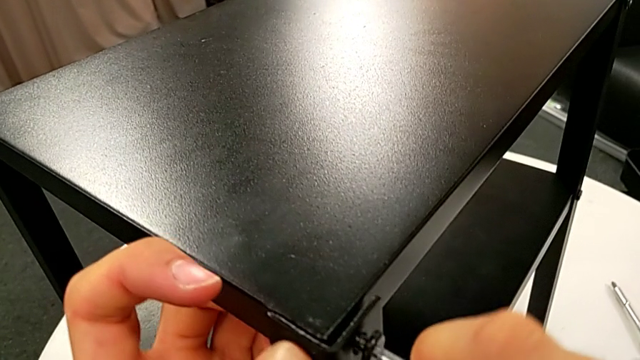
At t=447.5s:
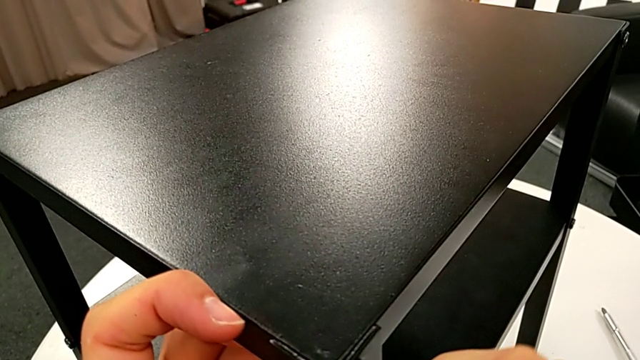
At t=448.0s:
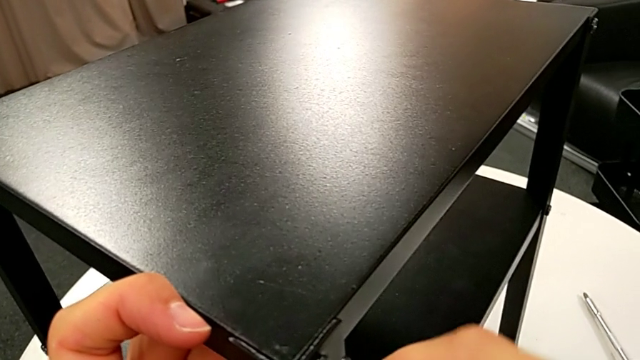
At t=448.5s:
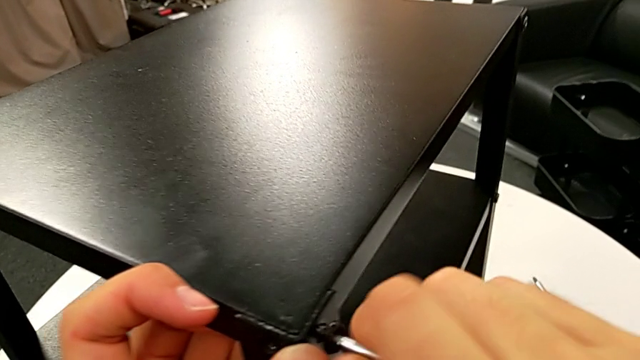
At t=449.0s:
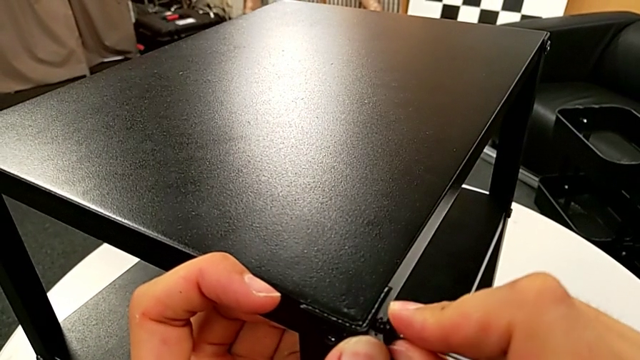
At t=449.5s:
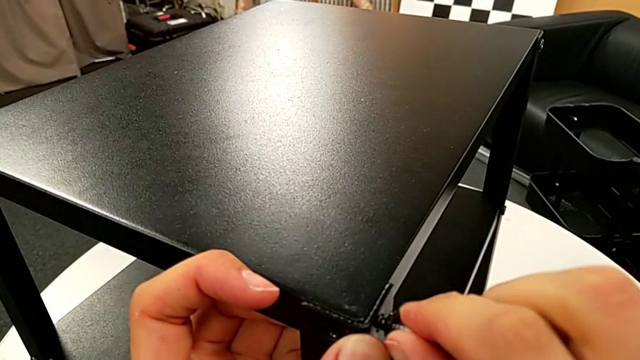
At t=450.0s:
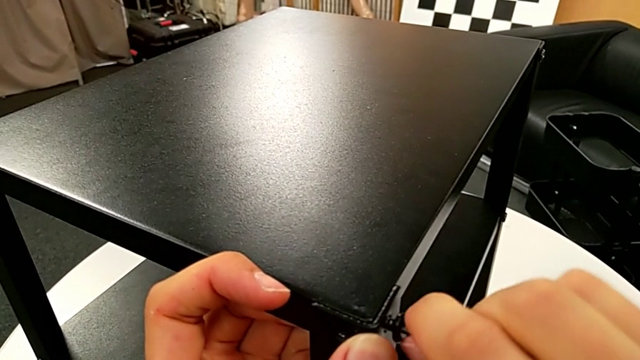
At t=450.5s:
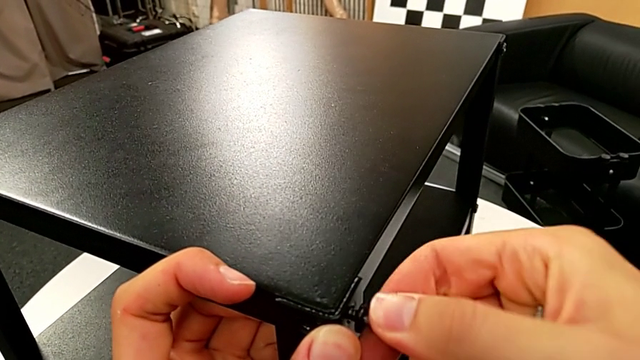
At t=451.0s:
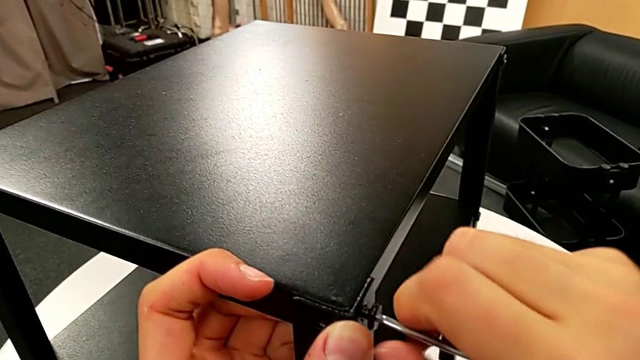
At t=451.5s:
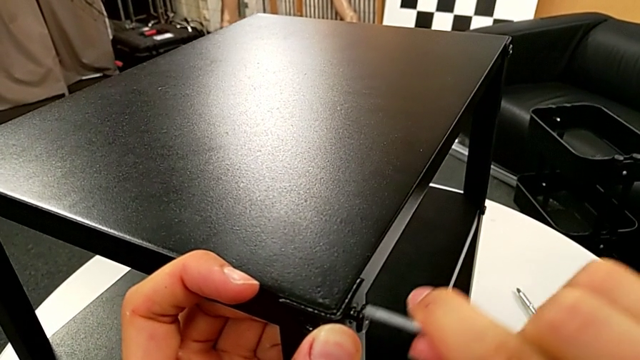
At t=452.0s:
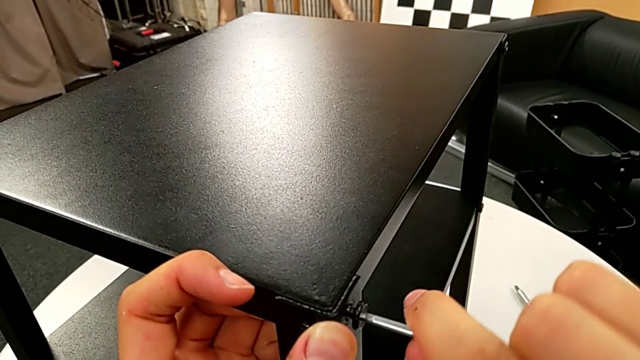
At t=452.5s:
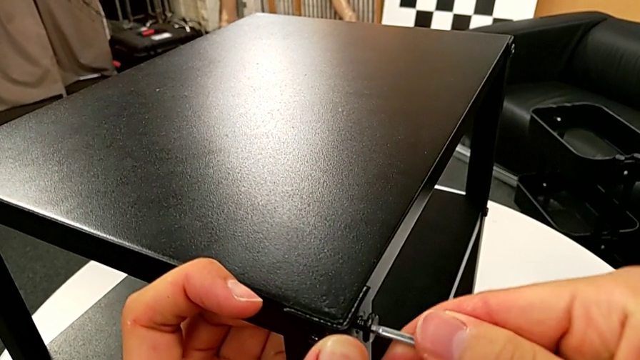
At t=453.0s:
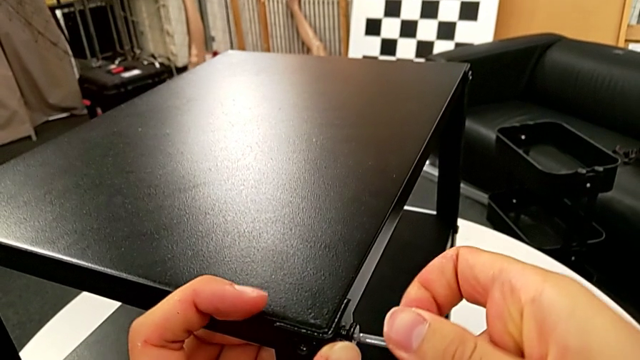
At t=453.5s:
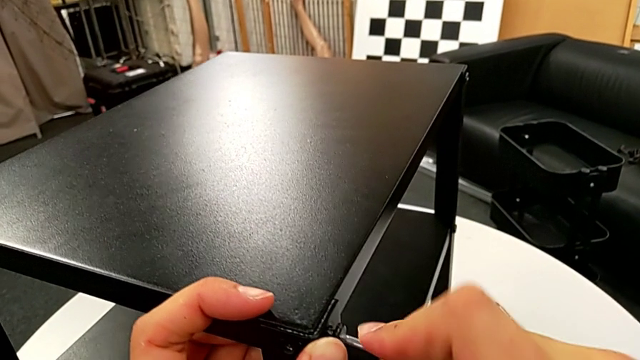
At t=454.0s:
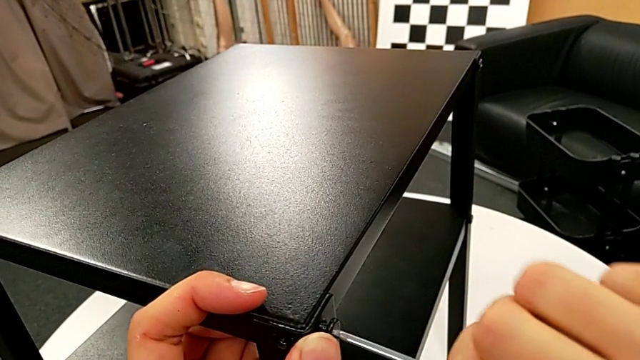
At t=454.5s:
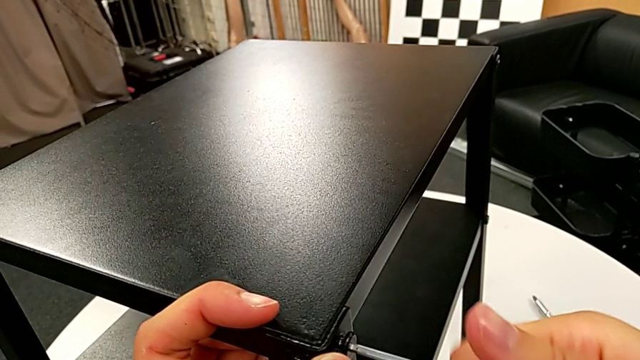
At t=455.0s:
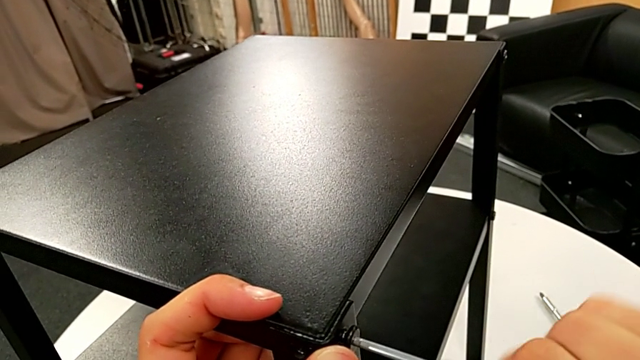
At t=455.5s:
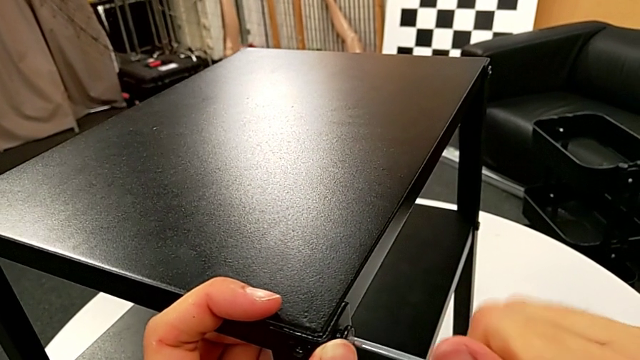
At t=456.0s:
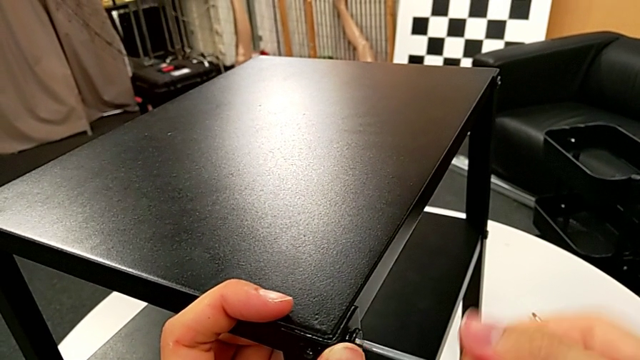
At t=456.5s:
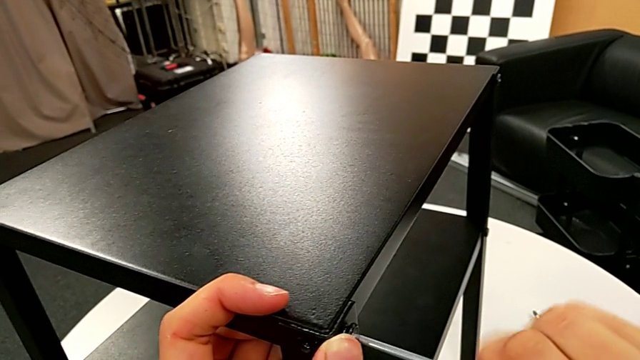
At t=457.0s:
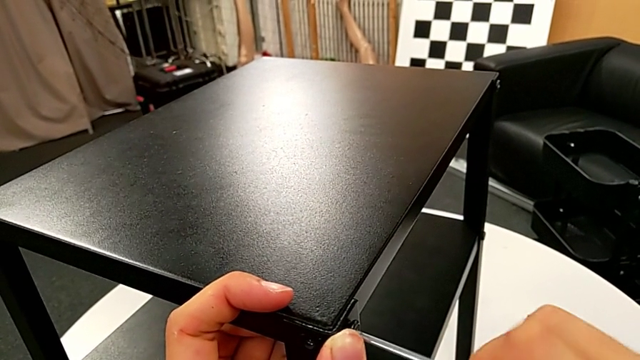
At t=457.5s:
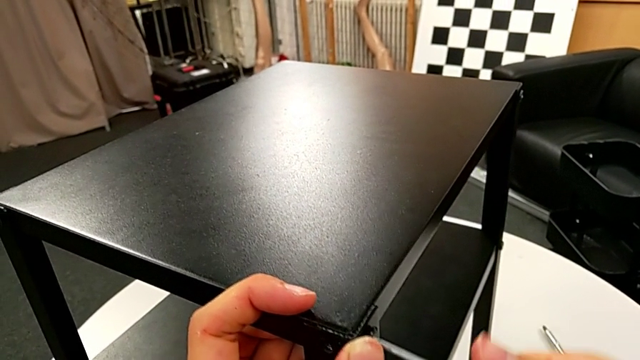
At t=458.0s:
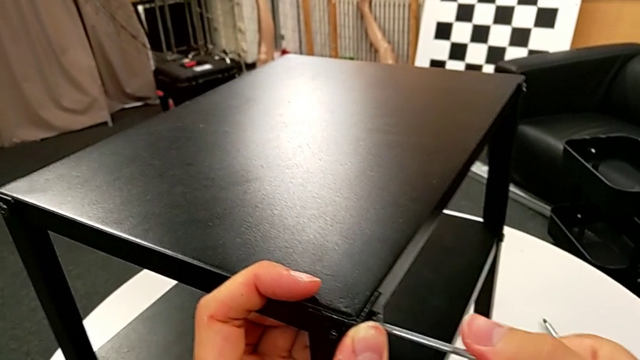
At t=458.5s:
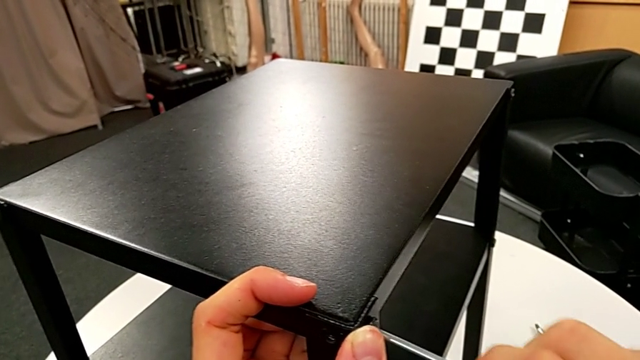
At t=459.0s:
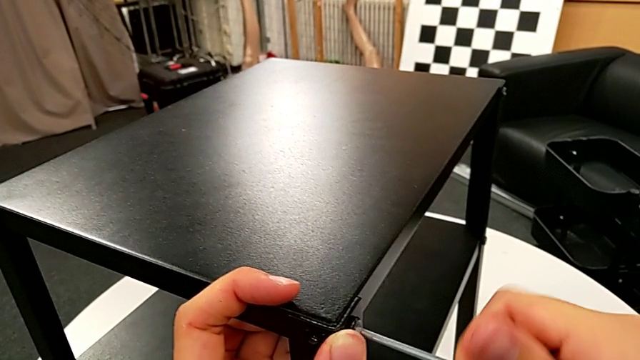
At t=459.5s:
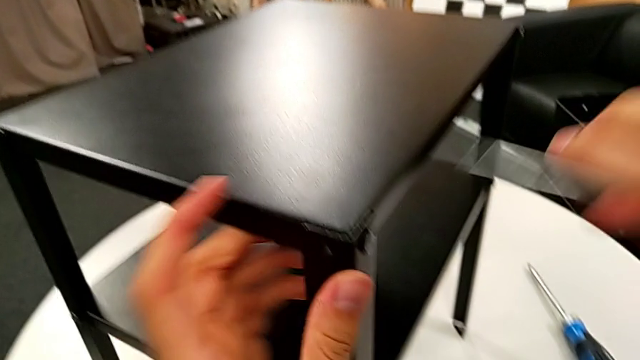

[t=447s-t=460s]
The camera wearer is screwing the fourth leg onto the top. They align the hex socket head, screw it and withdraw the Allen wrench.

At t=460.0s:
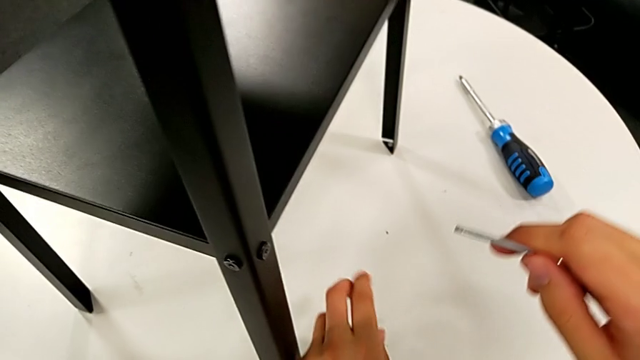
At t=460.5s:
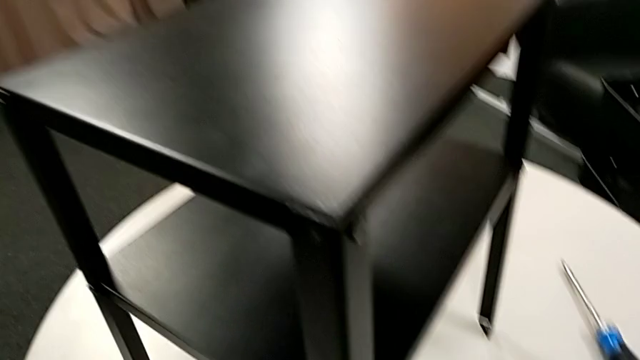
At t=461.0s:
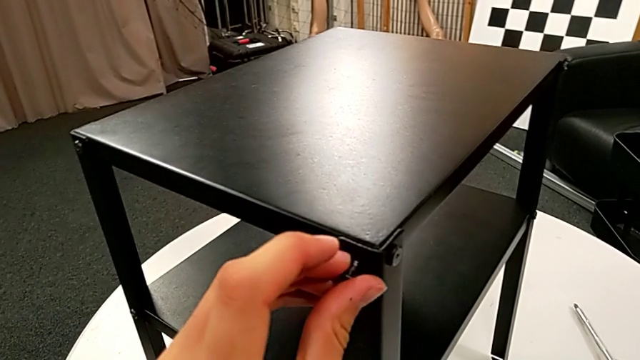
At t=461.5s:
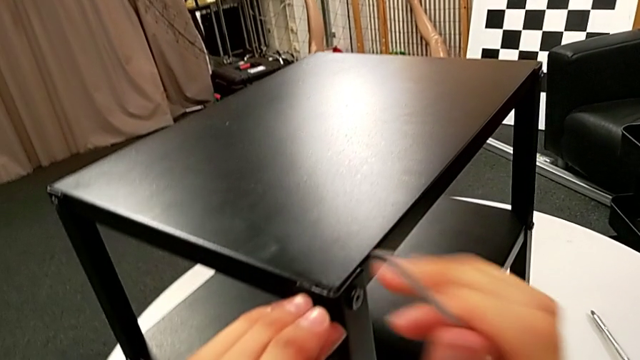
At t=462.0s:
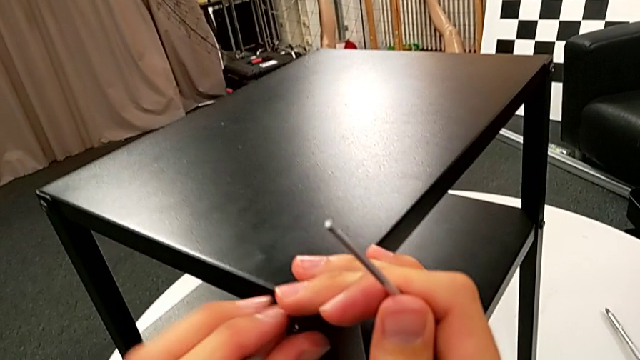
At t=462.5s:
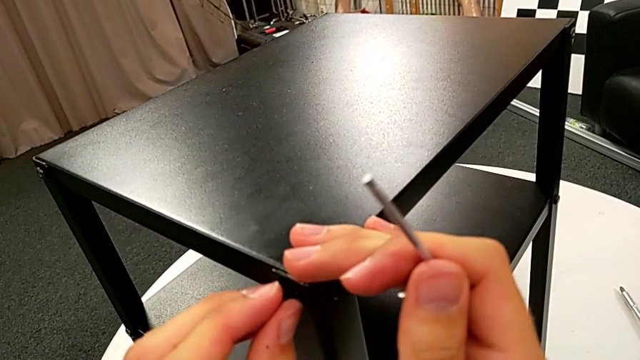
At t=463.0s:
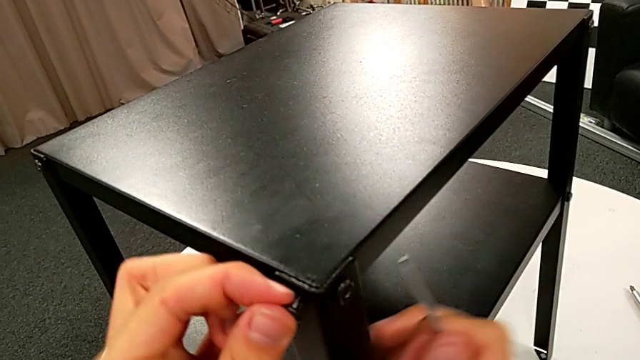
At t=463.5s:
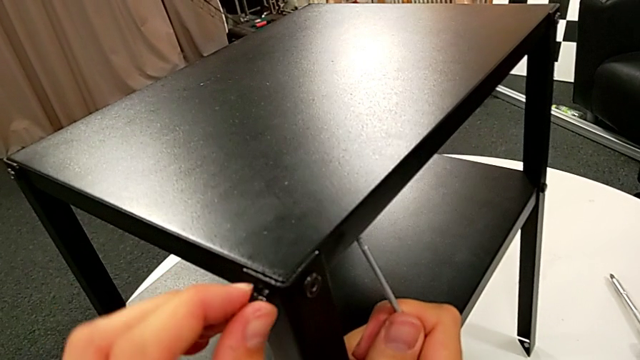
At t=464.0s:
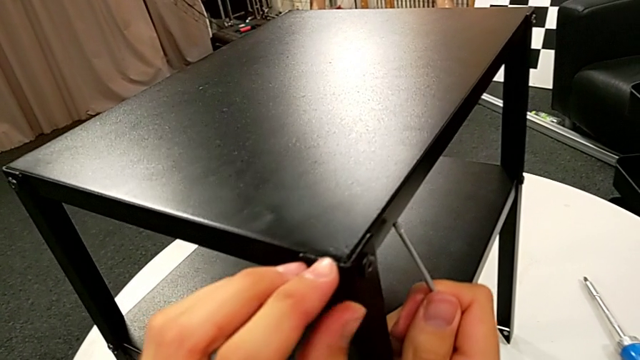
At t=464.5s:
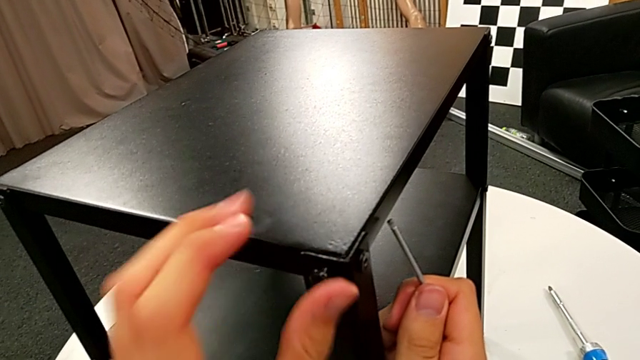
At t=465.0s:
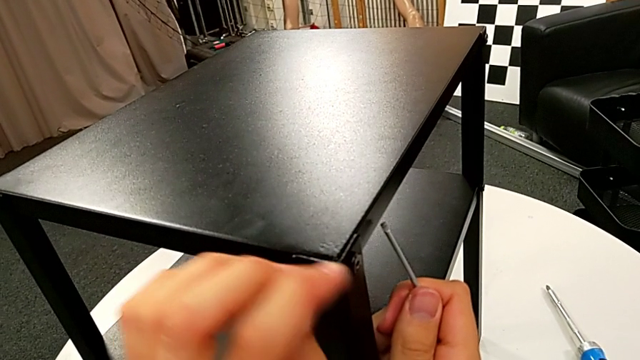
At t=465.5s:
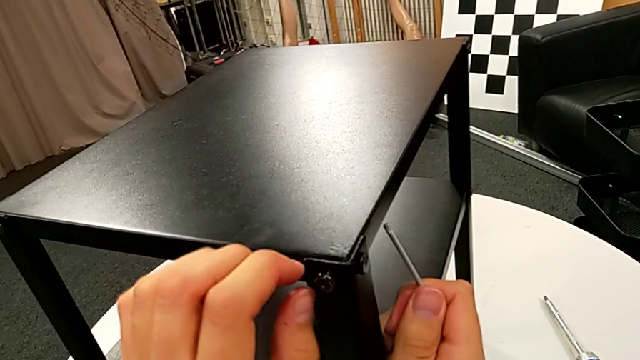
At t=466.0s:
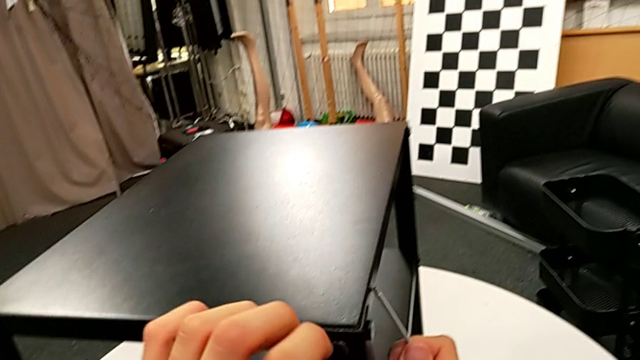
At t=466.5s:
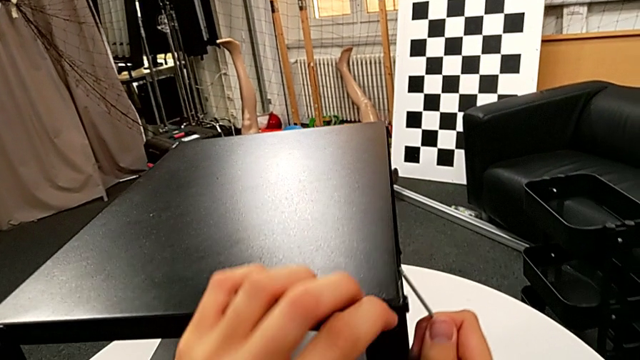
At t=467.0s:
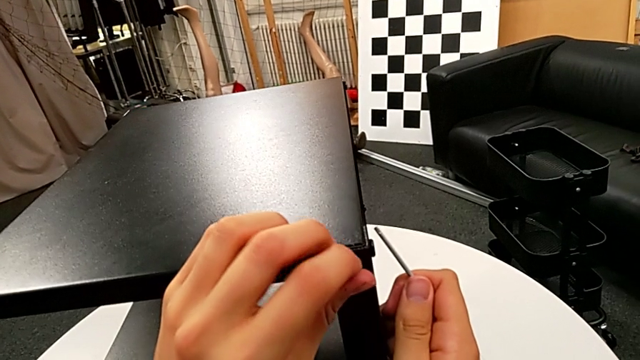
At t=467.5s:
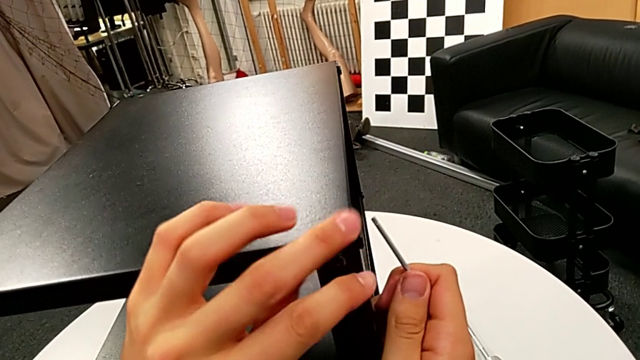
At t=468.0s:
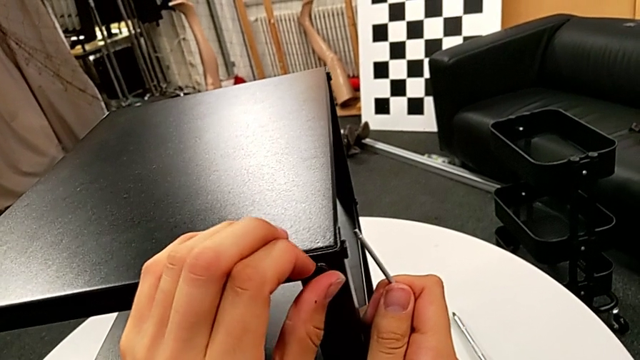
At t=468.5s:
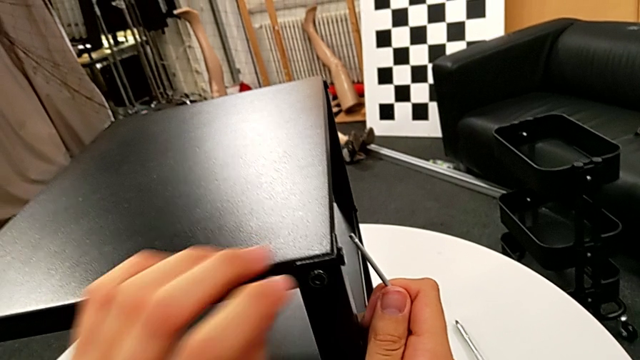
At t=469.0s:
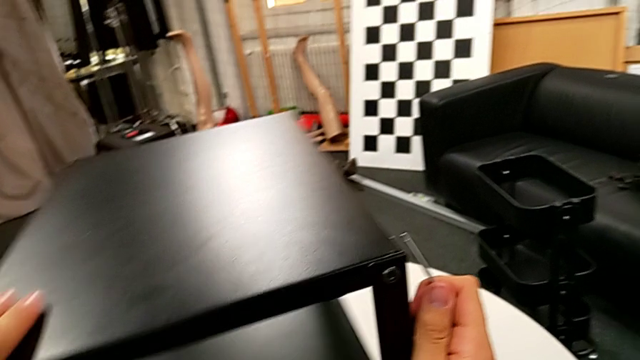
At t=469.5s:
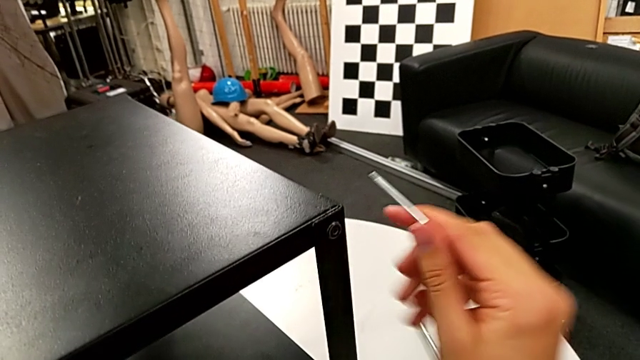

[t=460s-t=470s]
The camera wearer is screwing the fourth leg onto the top. They grab the hex socket head, insert it, screw it and slide the nightstand.
